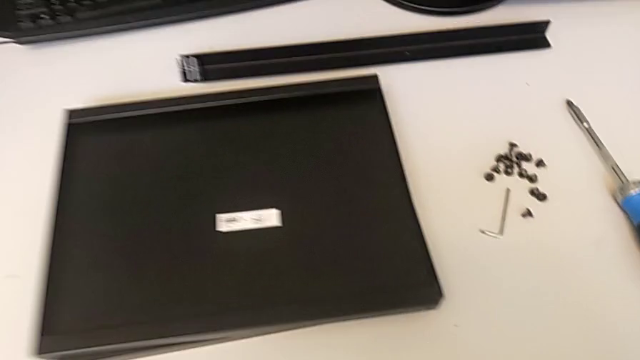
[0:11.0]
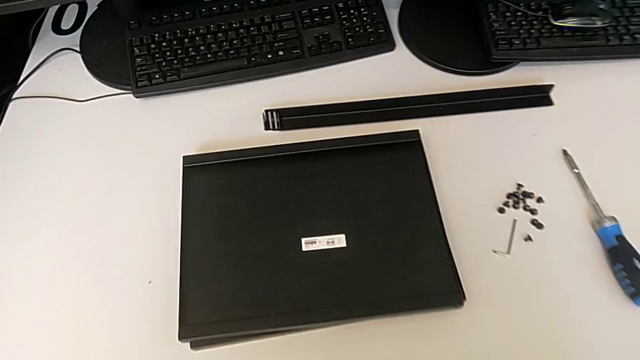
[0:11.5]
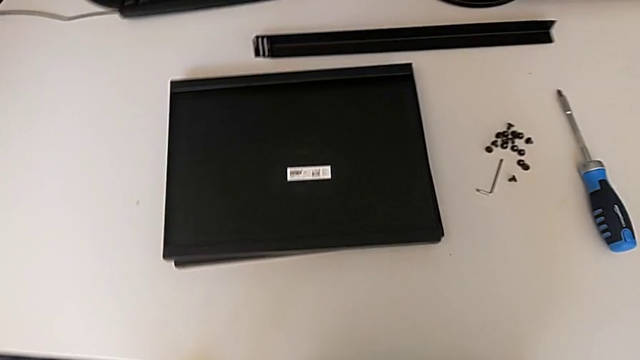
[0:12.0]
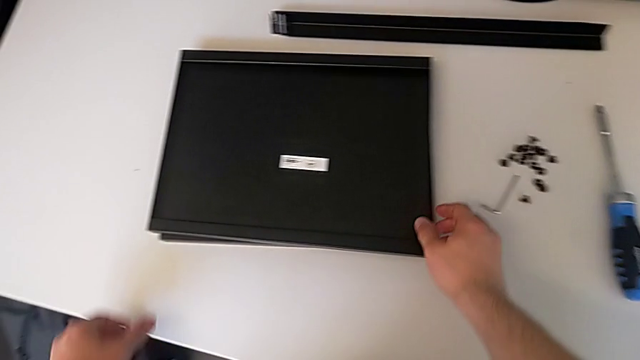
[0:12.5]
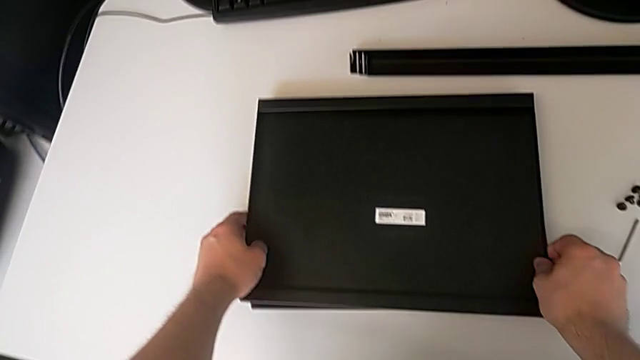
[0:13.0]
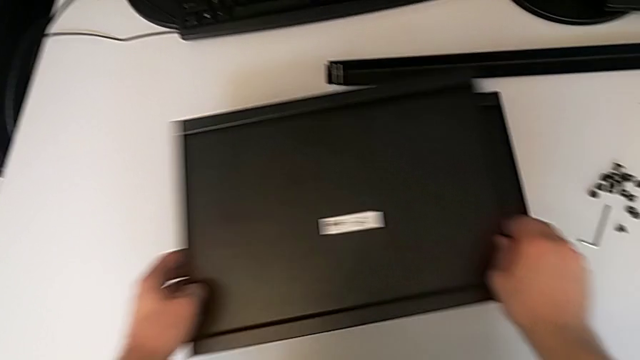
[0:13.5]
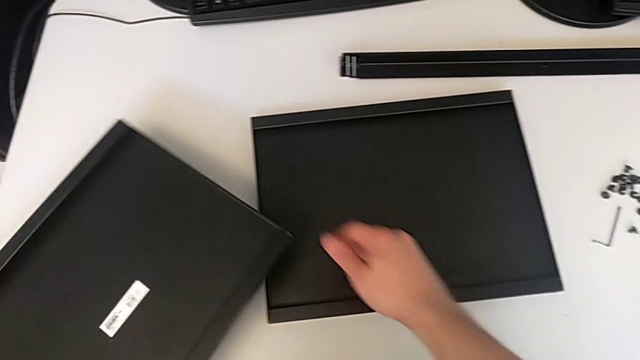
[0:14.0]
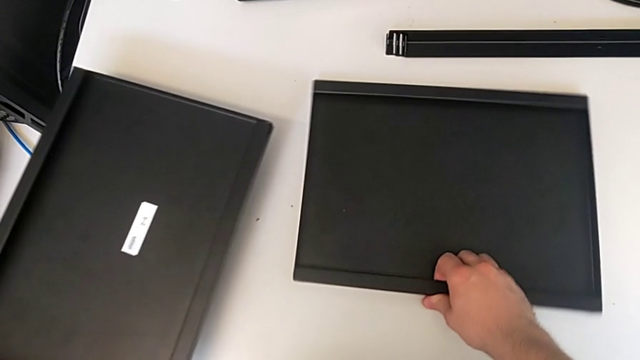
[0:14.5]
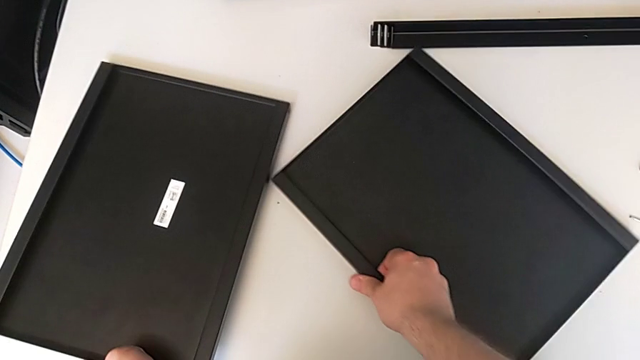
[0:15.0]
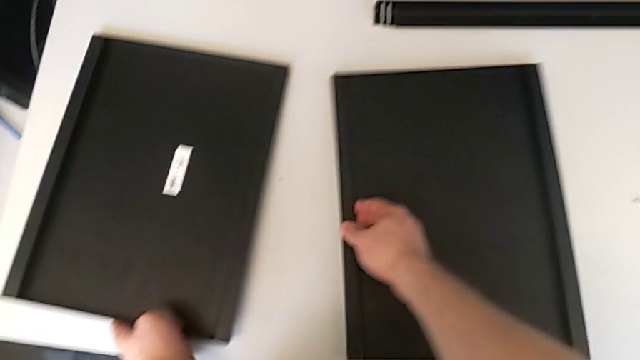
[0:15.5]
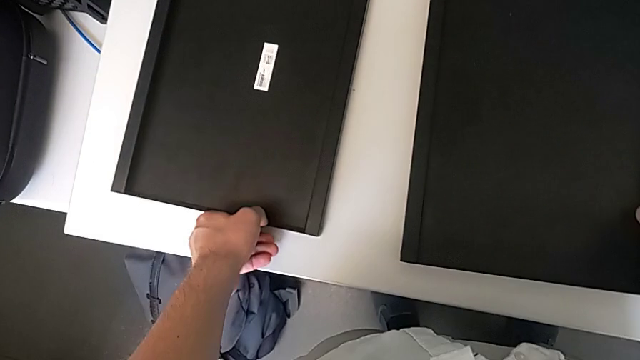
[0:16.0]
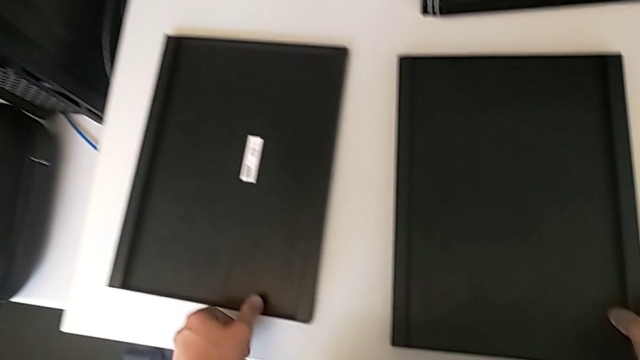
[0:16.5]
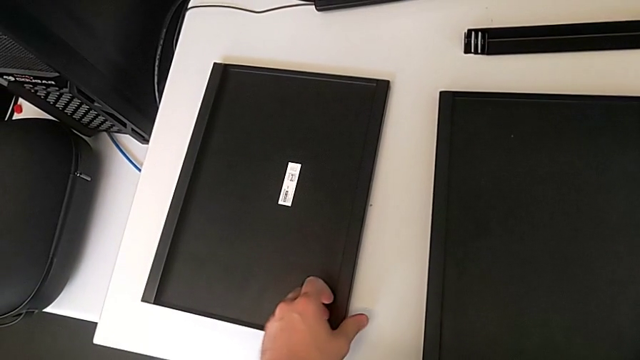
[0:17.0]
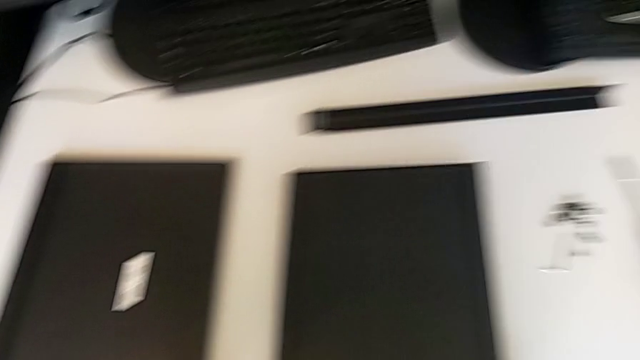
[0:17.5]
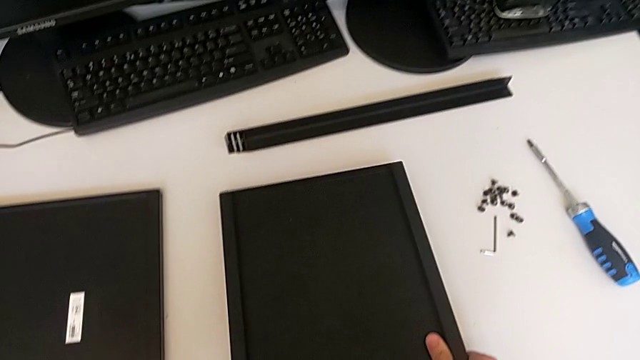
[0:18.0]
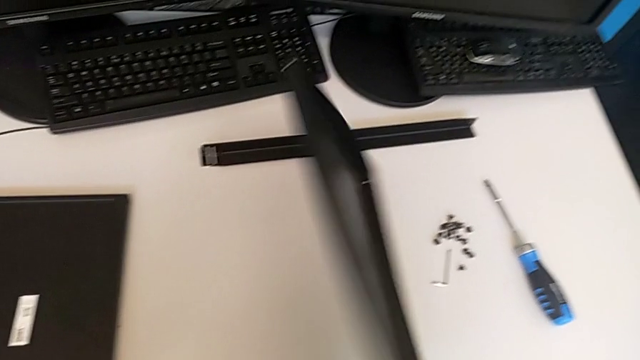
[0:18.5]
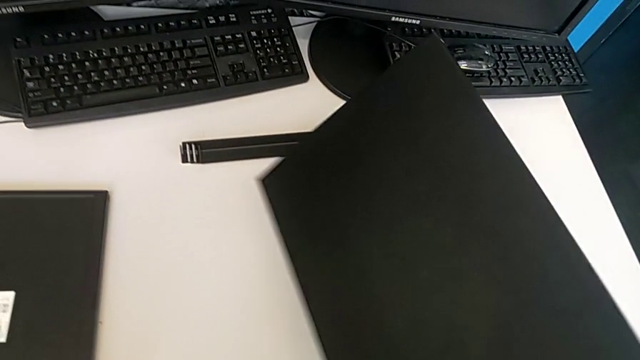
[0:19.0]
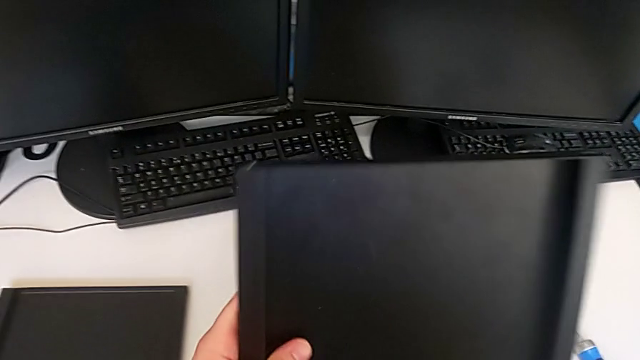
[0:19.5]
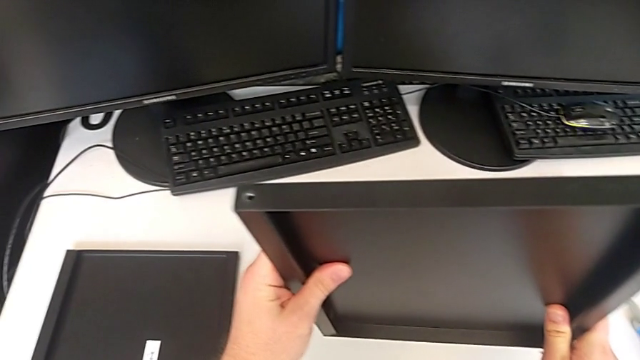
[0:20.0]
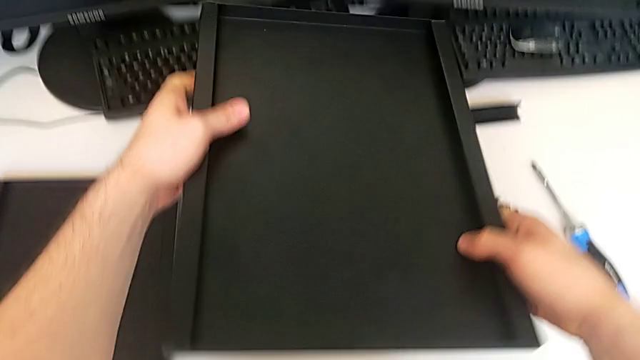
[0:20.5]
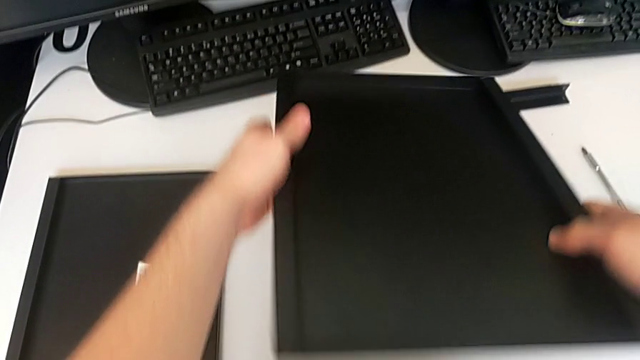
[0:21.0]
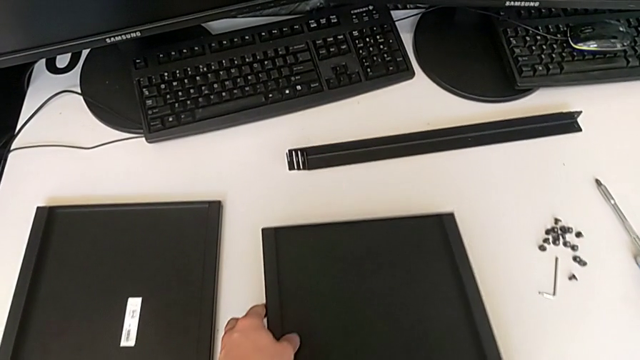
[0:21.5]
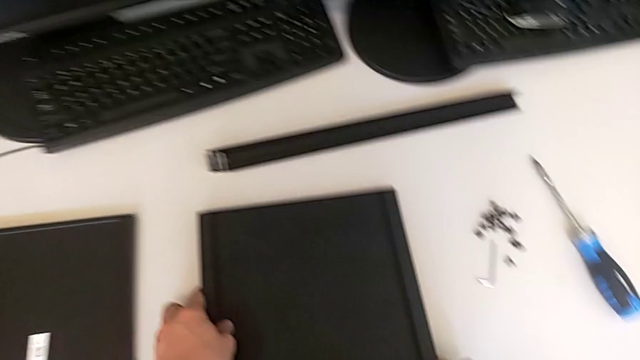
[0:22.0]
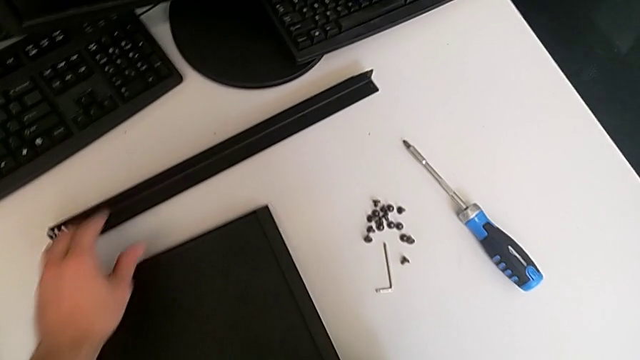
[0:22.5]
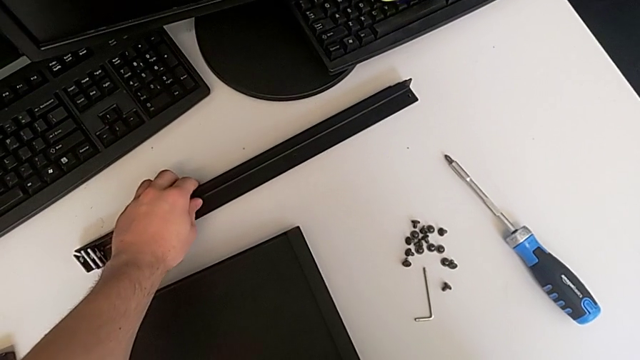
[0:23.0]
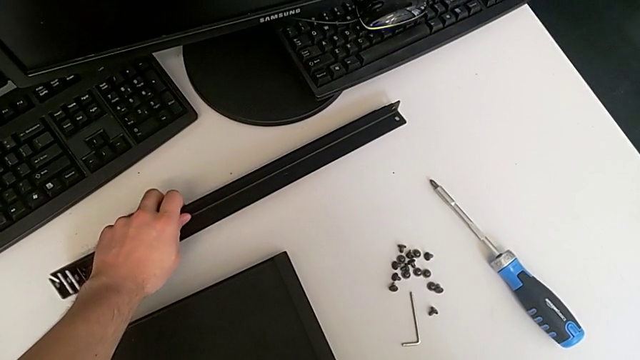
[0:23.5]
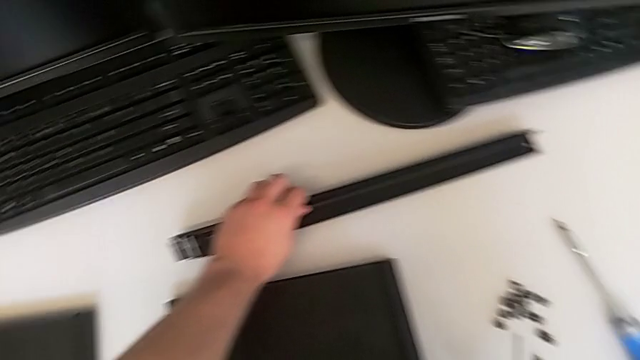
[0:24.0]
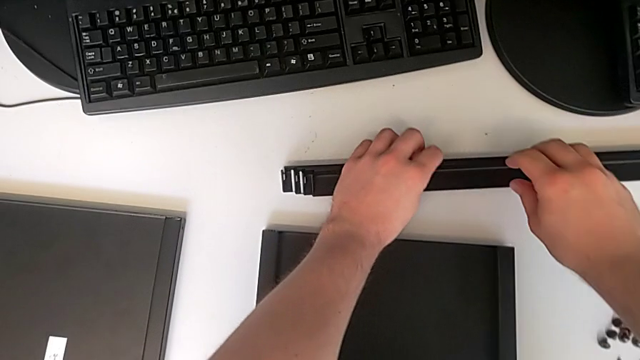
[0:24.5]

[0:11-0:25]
The camera wearer is inspecting the legs, shelf, and table. They approach the tray, grab it, place it with the left hand, slide it with the right hand, lift it and rotate it.

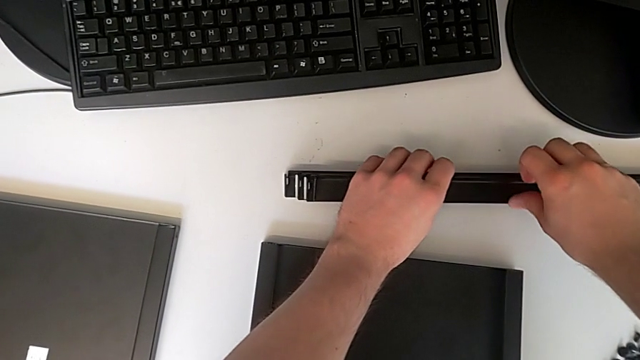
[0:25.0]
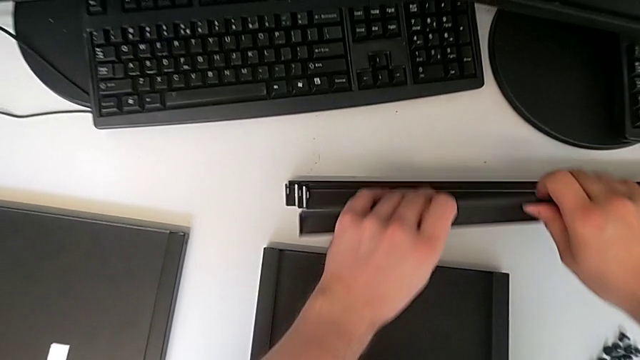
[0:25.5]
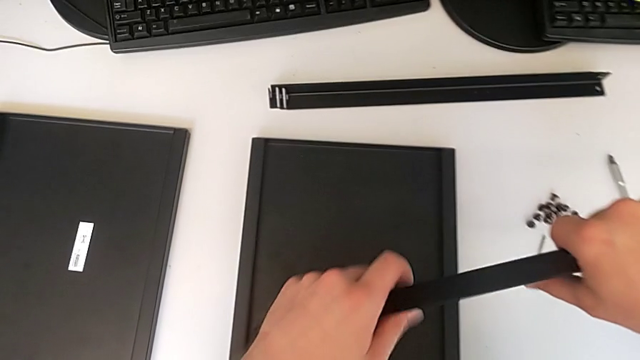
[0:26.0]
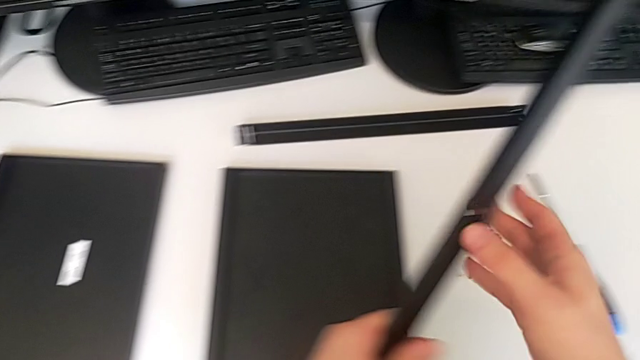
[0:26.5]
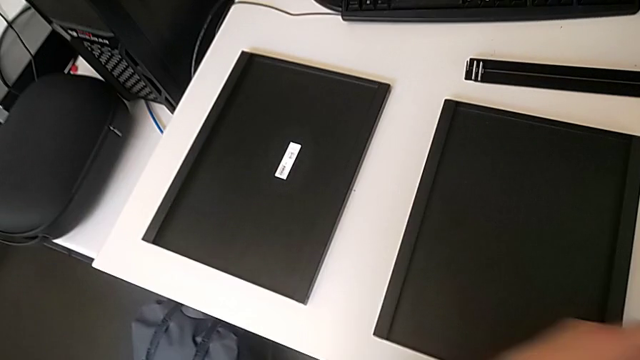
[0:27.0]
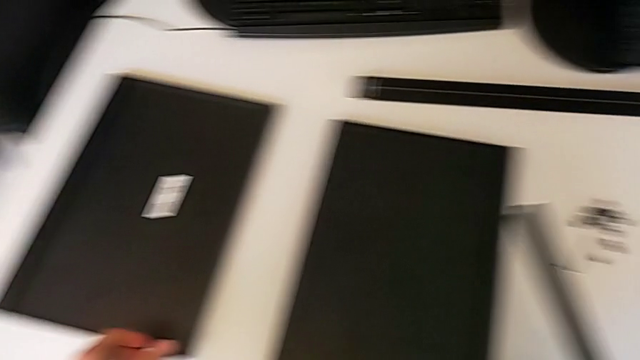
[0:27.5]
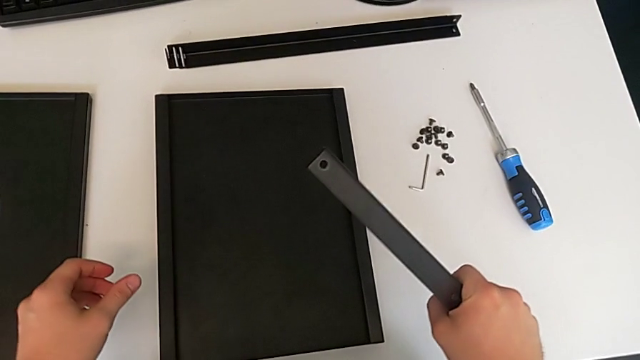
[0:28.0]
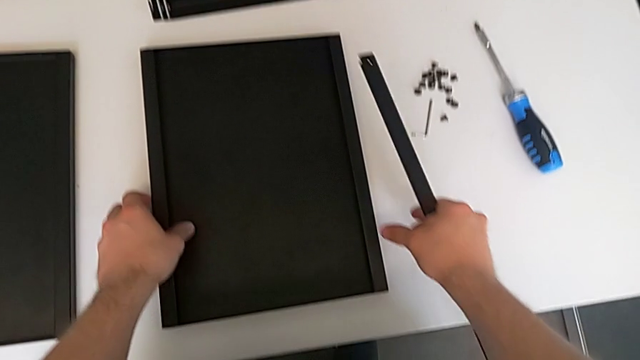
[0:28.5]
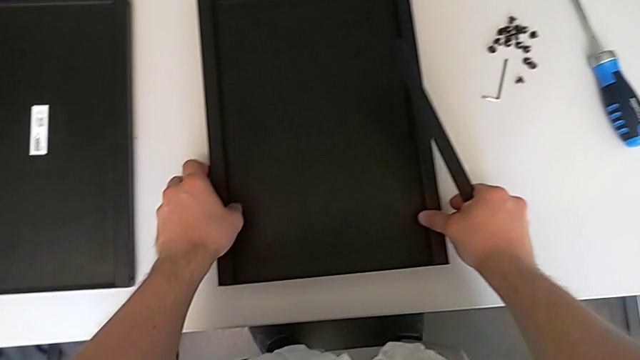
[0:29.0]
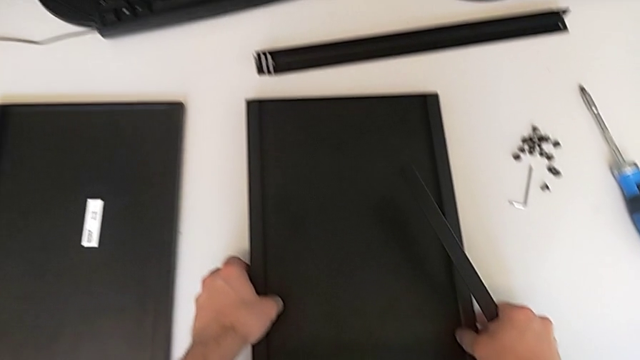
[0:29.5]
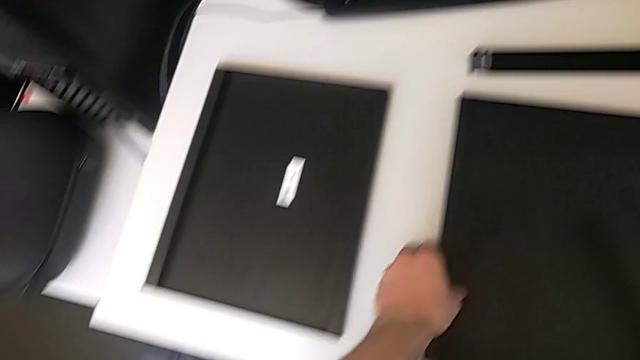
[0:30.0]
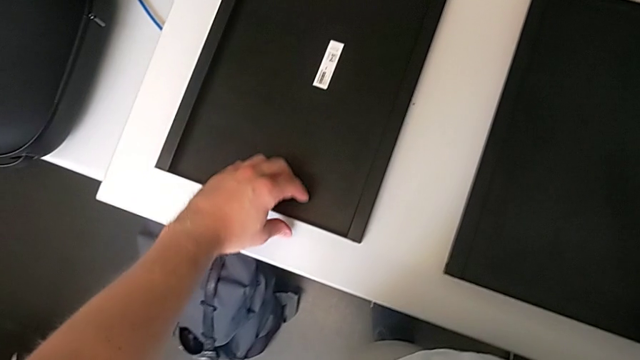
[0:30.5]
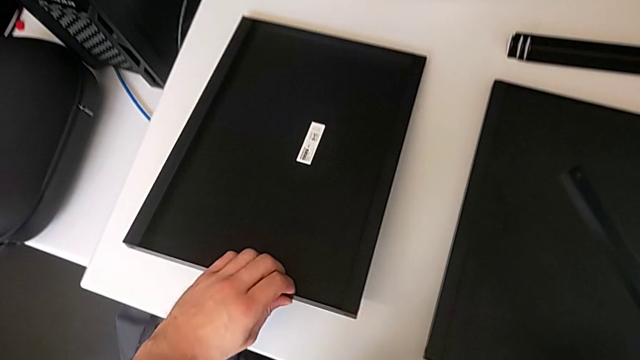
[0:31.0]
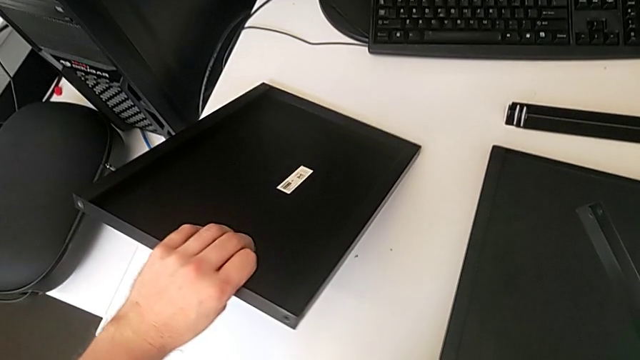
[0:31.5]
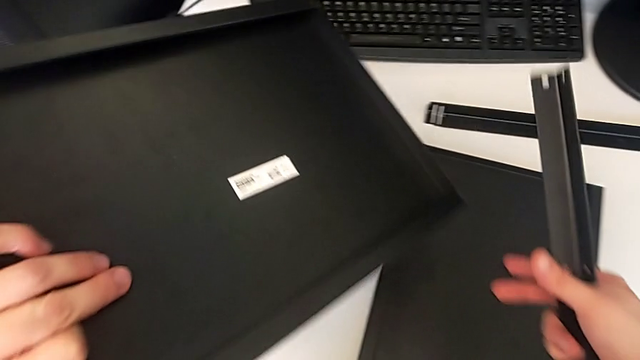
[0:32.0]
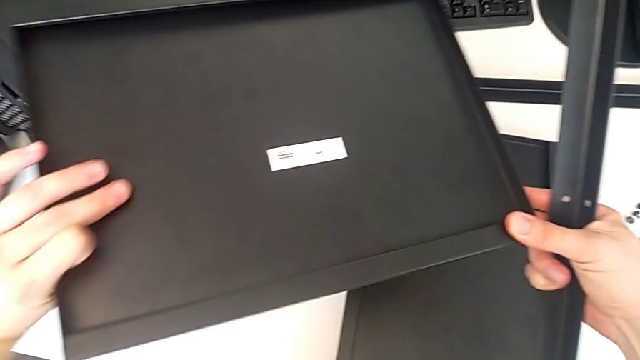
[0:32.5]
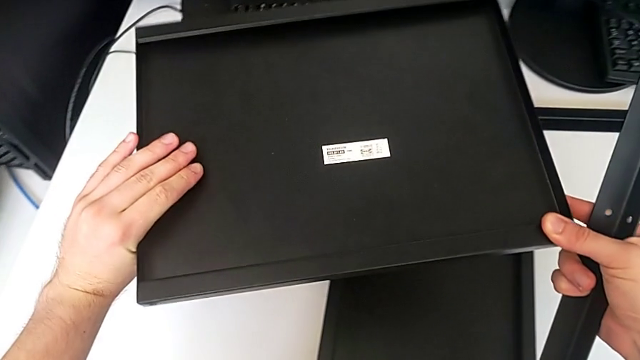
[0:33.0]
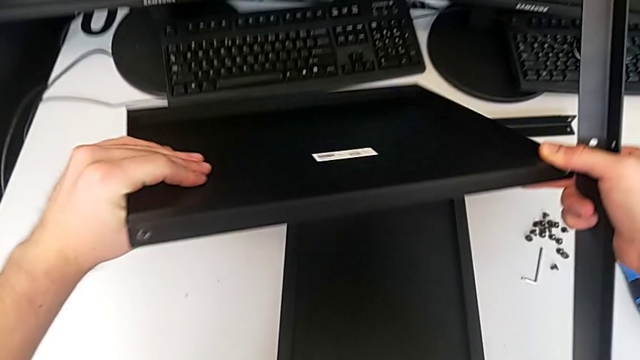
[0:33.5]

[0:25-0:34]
The camera wearer is inspecting the legs, shelf, and table. They grab the leg, lift the first leg, grab the tray and begin to rotate it.
